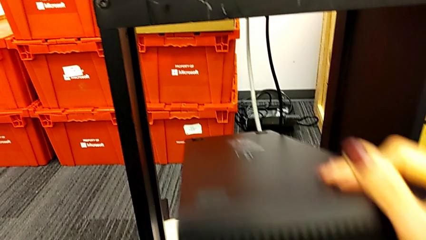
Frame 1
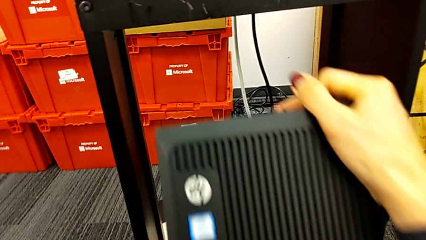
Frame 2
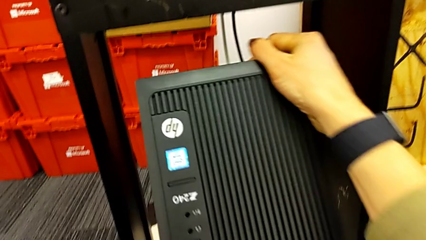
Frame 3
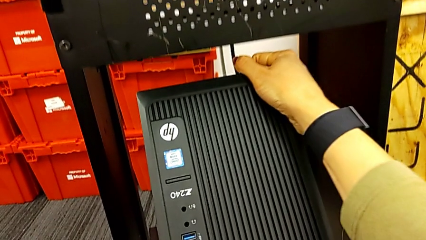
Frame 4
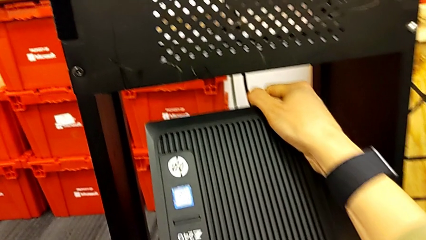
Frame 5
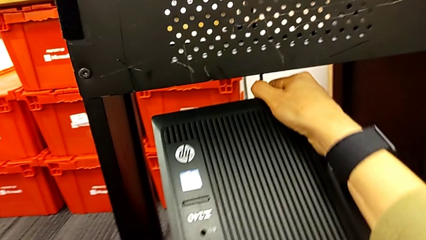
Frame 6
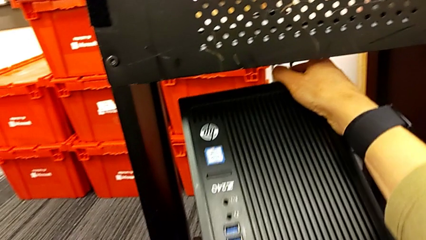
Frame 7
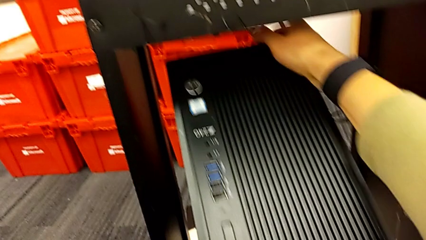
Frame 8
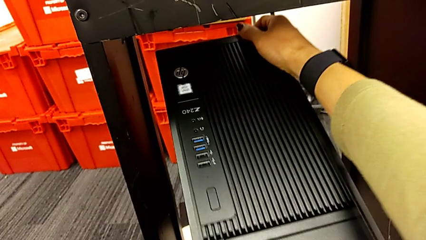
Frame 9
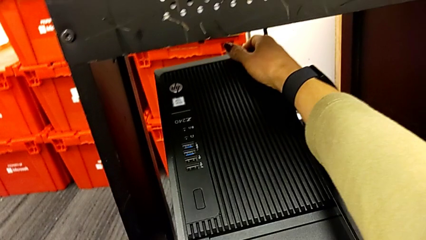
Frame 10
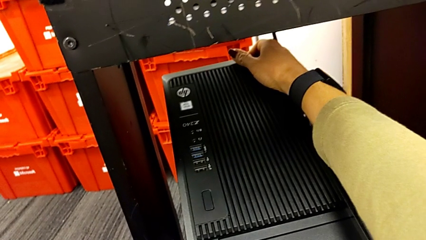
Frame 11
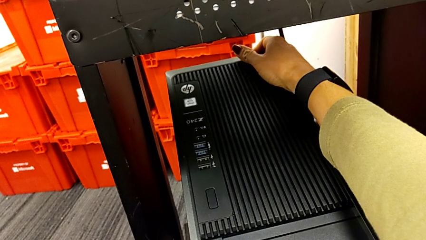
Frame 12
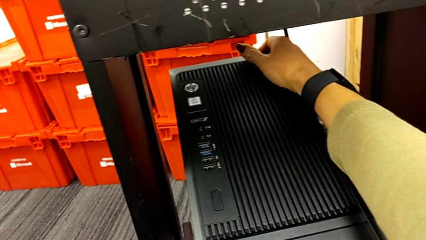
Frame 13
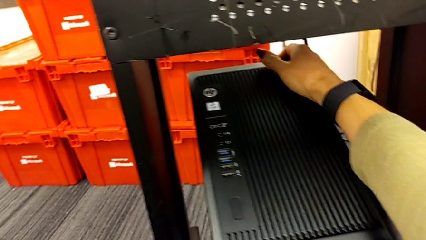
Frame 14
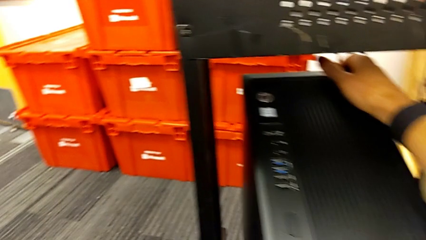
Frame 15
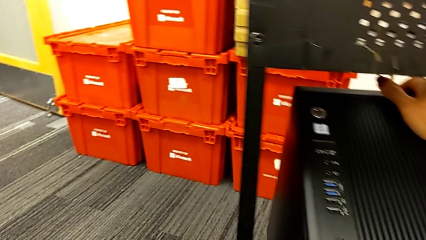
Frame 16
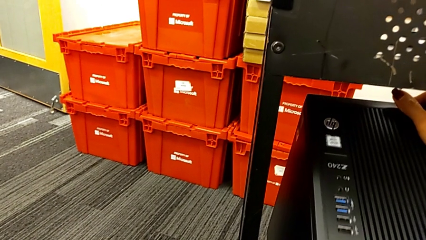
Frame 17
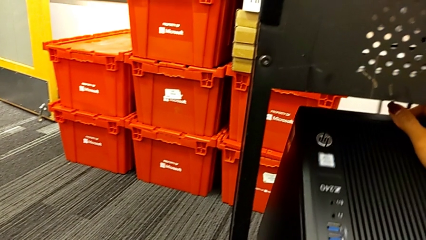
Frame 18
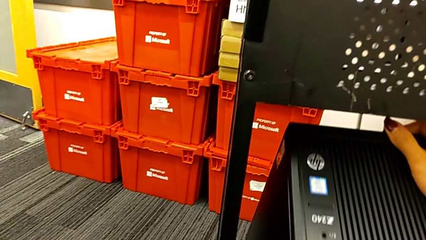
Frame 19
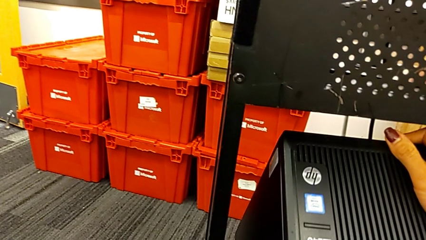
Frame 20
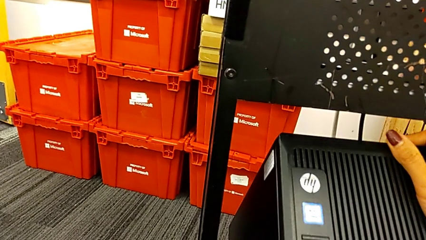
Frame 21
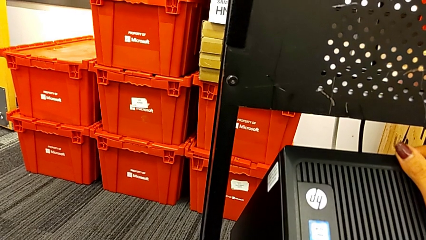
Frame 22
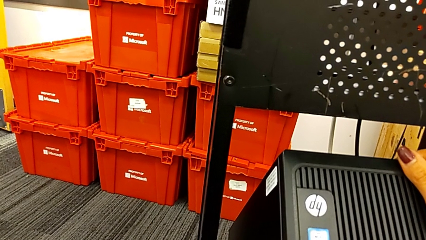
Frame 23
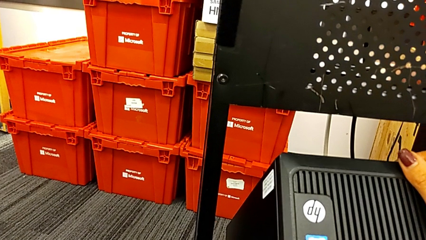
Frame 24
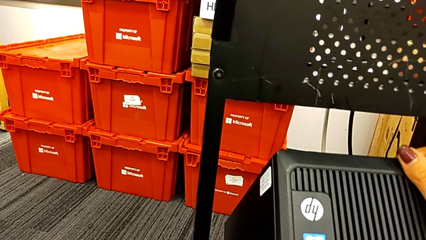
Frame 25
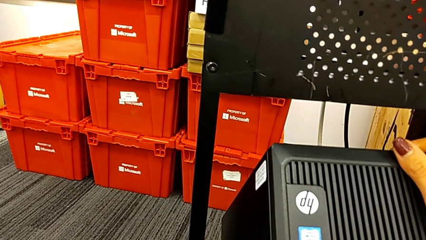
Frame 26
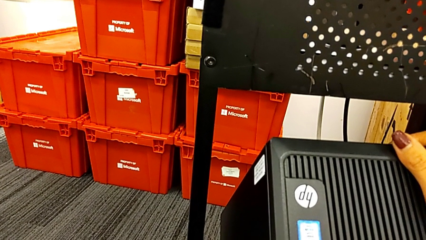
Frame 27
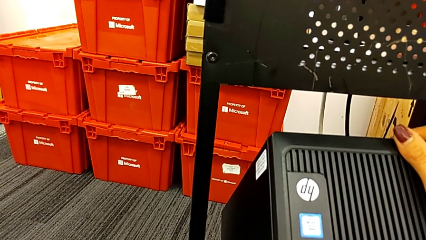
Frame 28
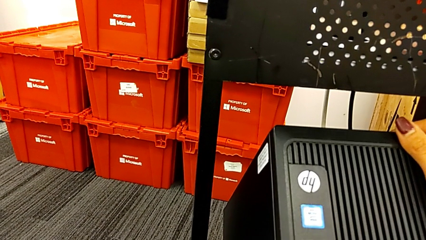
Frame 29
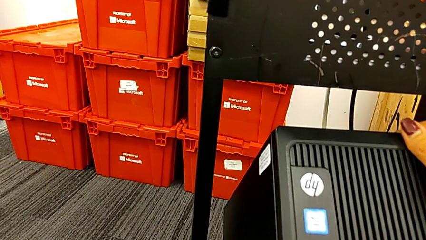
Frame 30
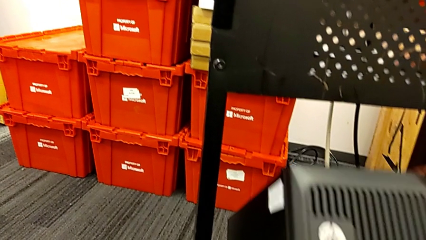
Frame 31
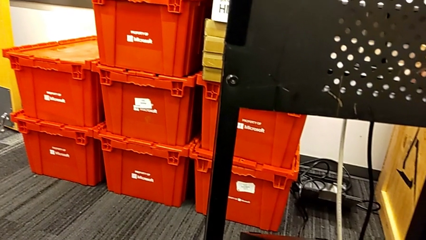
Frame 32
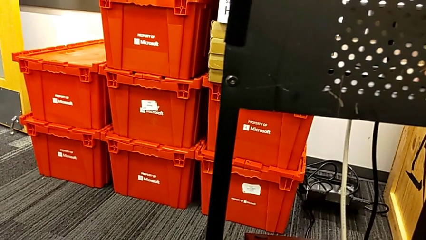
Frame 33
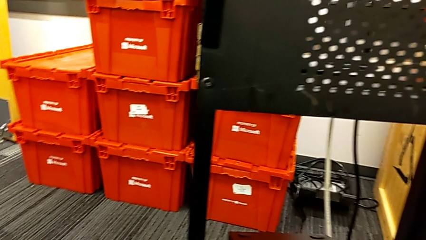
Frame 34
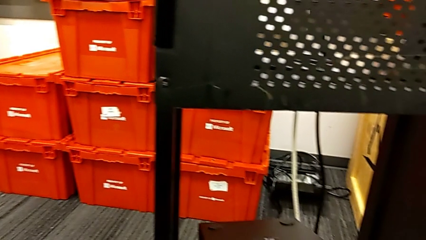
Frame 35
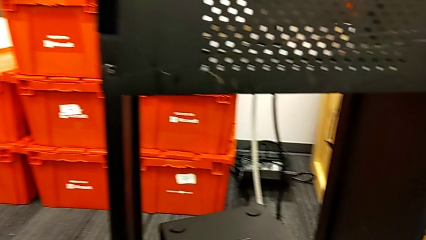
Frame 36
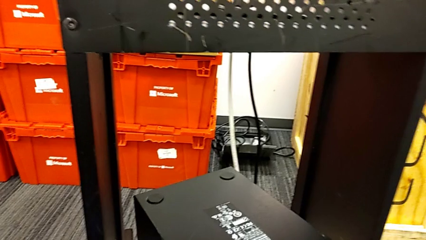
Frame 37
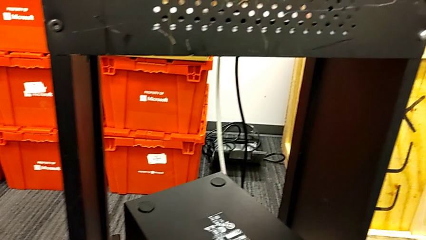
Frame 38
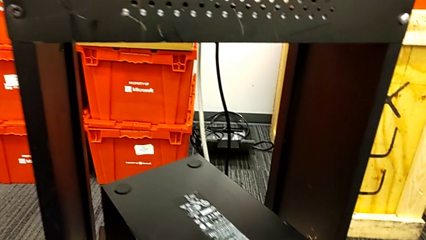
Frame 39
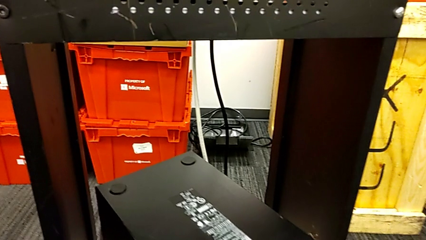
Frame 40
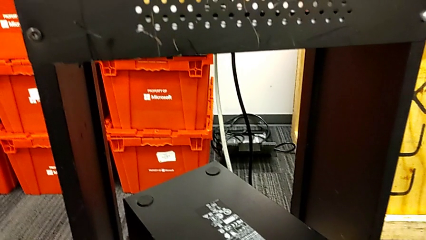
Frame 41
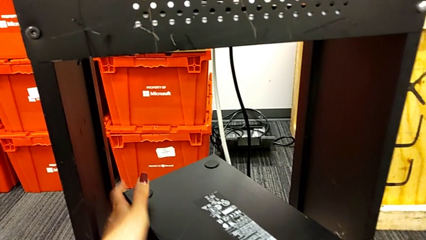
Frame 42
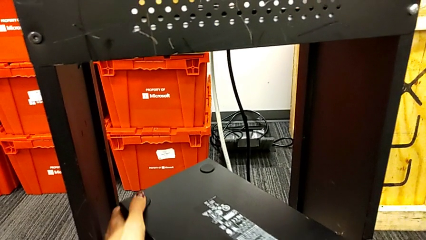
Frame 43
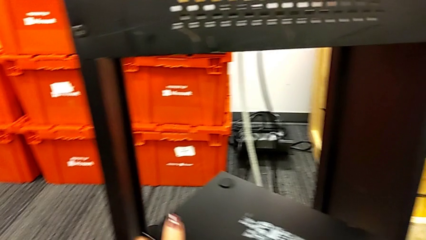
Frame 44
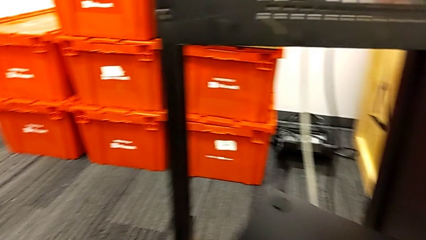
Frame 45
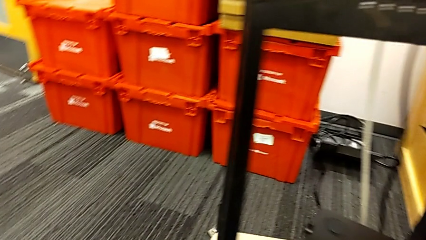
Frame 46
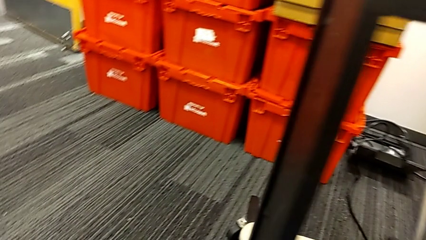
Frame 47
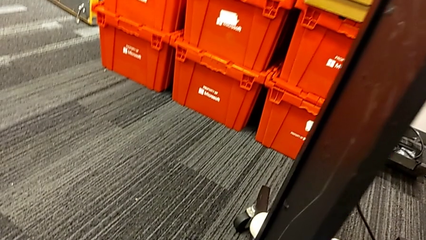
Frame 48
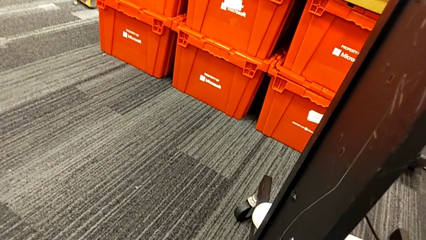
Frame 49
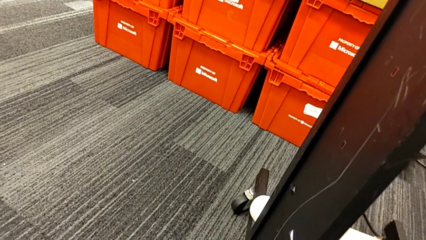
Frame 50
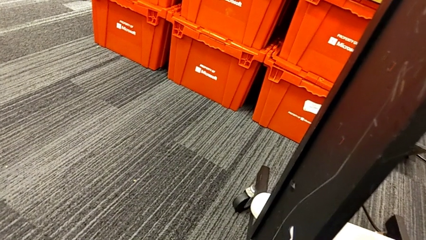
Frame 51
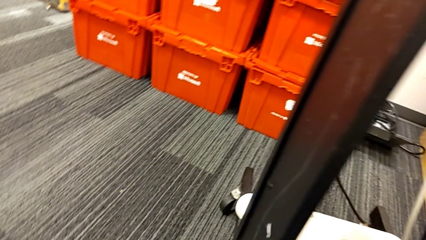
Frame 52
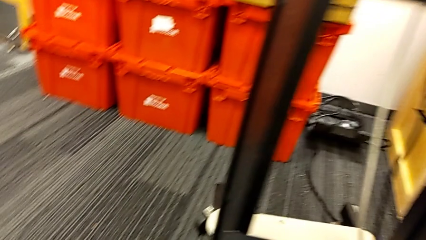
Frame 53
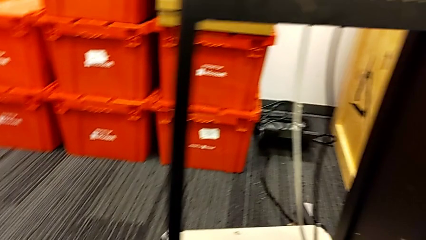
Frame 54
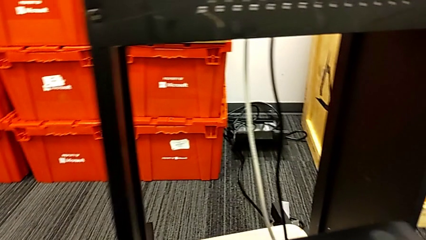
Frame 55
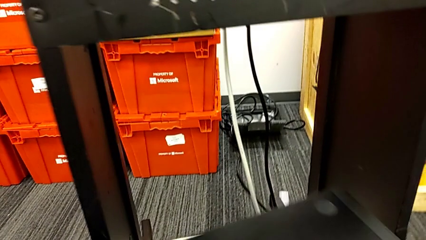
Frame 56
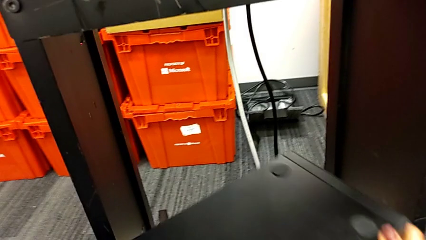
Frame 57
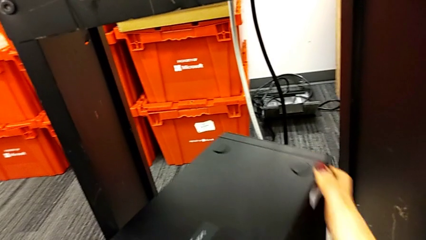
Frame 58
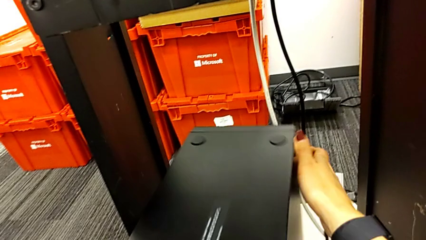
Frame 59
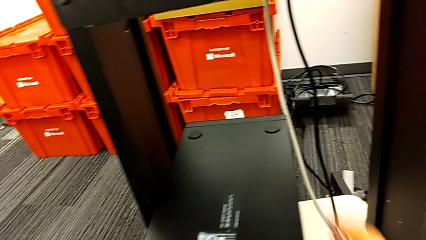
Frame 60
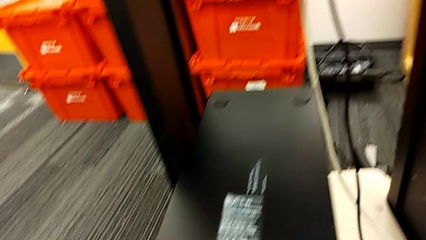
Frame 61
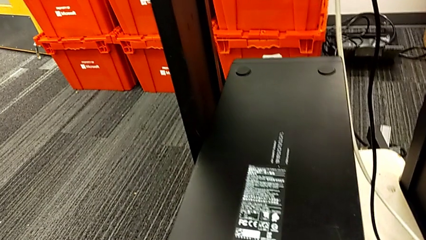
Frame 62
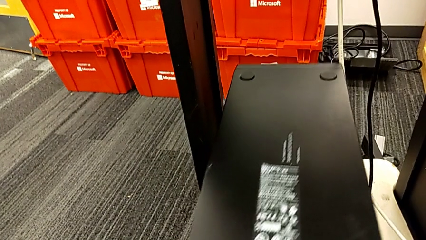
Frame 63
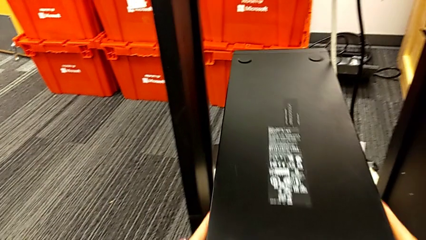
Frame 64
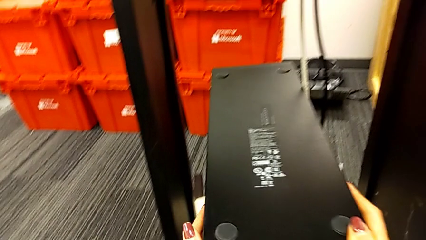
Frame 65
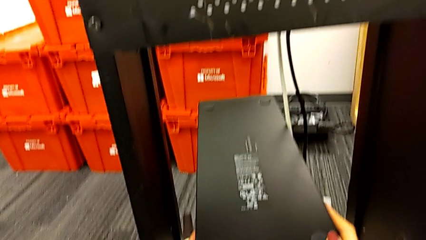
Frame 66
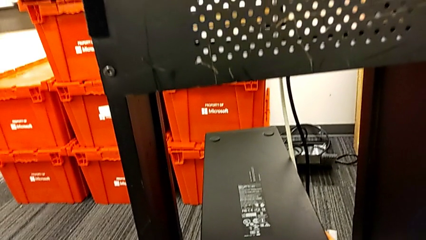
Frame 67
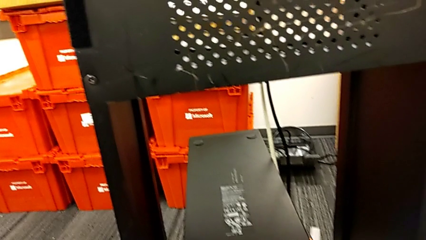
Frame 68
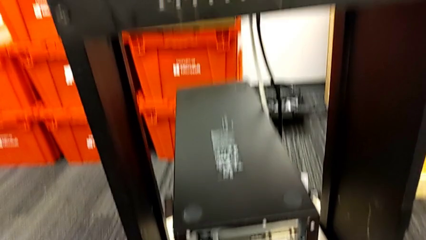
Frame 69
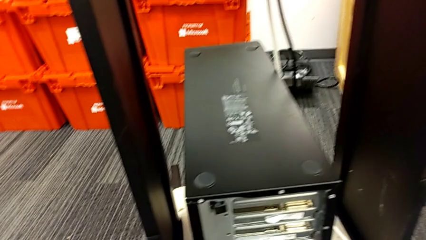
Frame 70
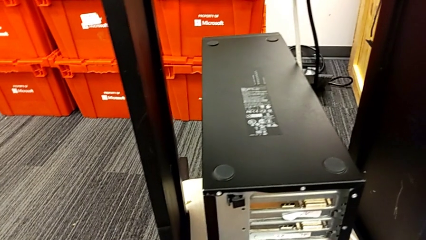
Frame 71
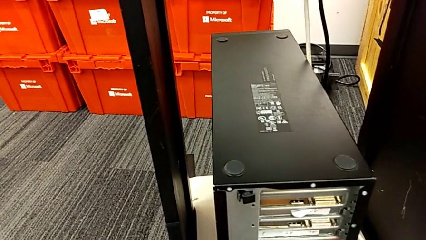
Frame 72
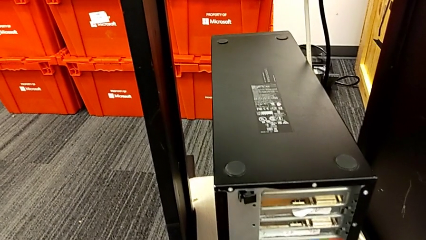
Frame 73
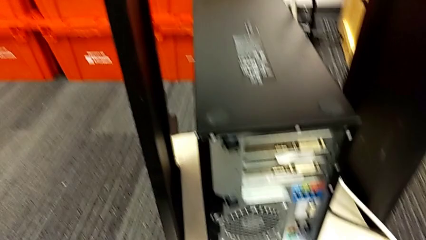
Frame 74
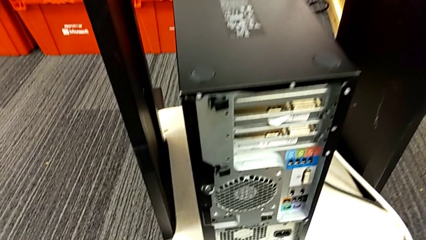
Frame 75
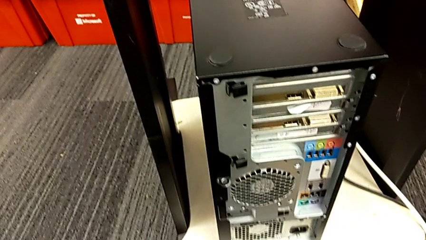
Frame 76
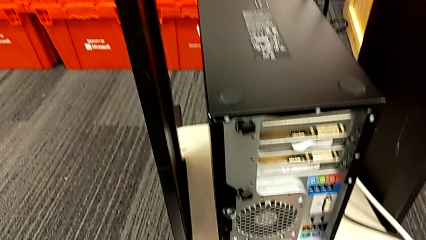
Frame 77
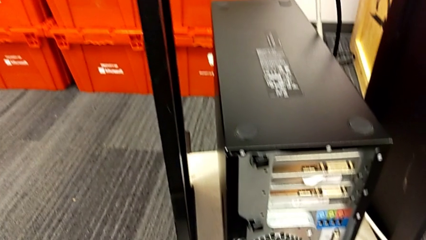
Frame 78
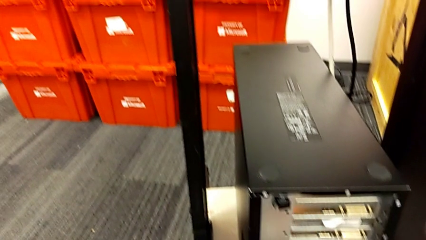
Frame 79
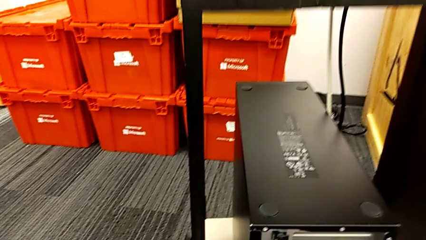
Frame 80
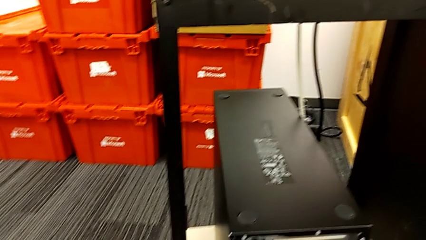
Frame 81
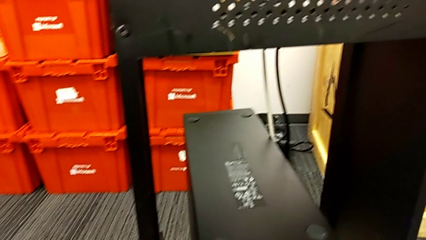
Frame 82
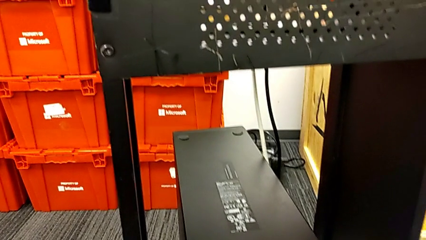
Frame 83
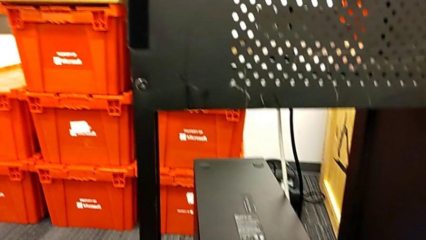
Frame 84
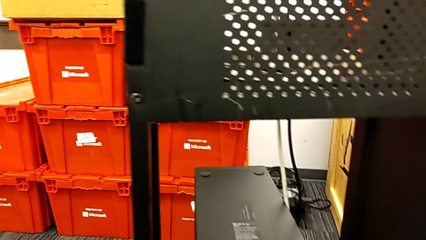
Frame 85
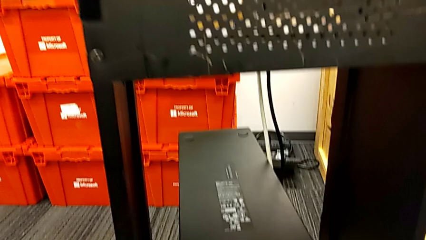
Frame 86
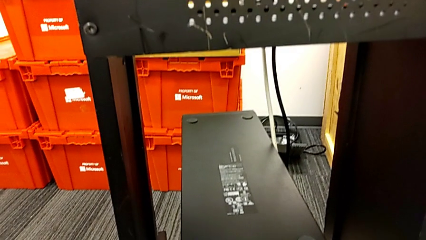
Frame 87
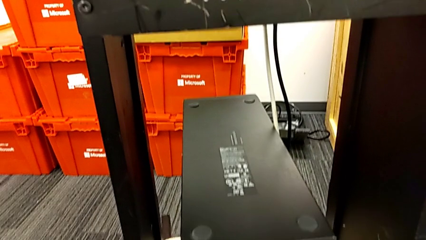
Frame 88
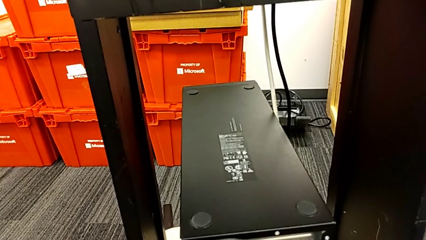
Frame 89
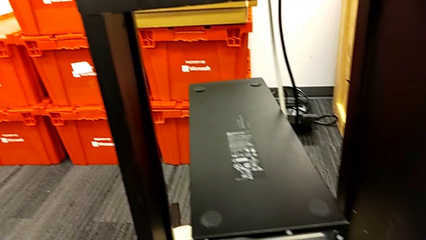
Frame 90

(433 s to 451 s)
The camera wearer is placing the computer tower on the shelf. They flip the computer tower and rotate it.
